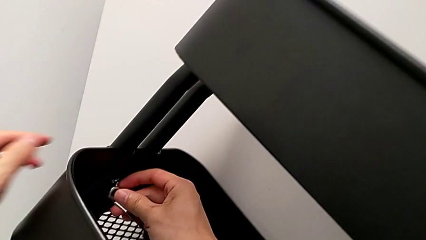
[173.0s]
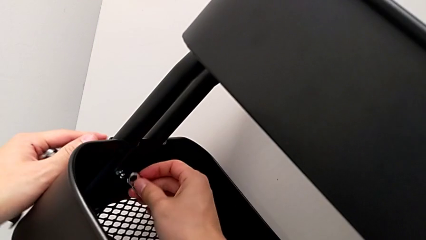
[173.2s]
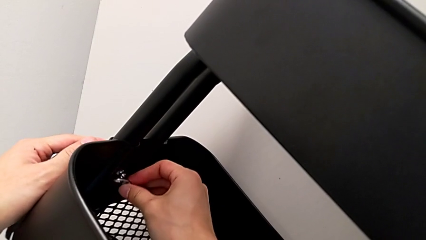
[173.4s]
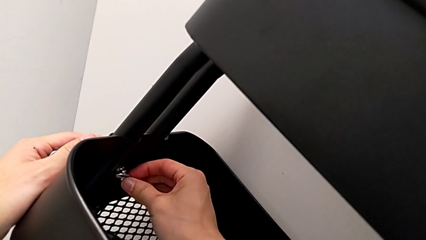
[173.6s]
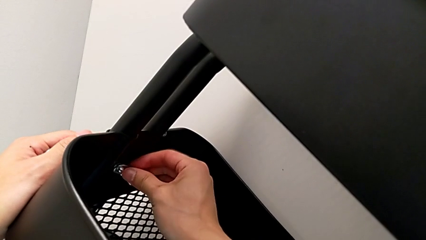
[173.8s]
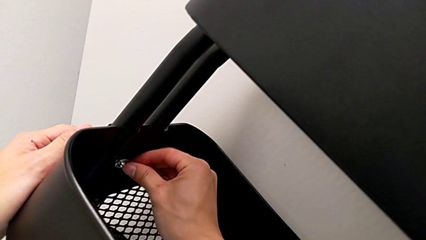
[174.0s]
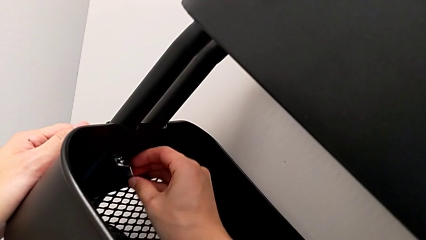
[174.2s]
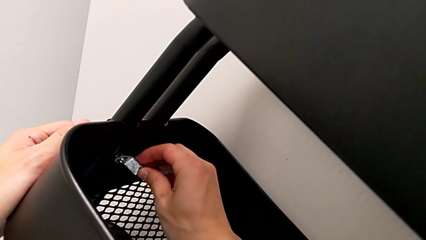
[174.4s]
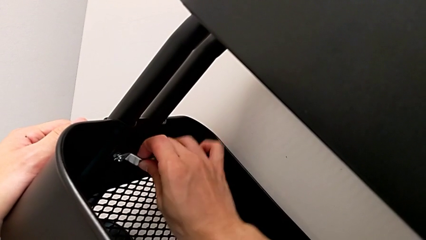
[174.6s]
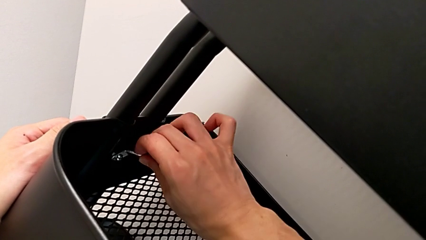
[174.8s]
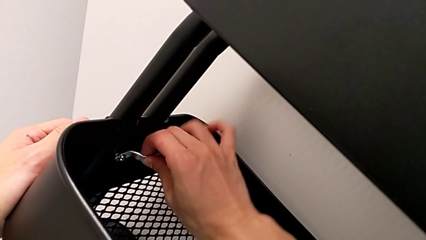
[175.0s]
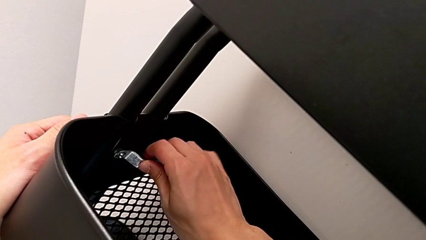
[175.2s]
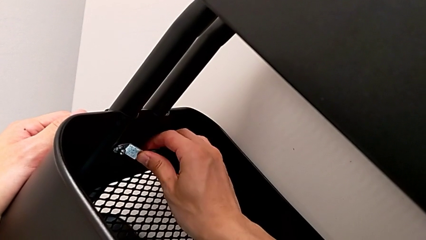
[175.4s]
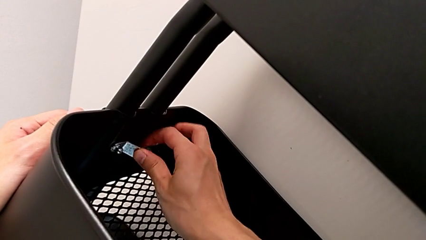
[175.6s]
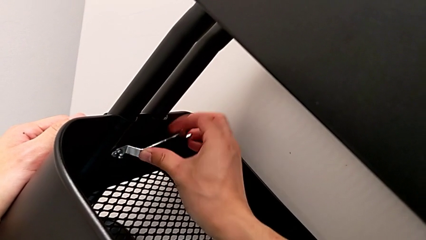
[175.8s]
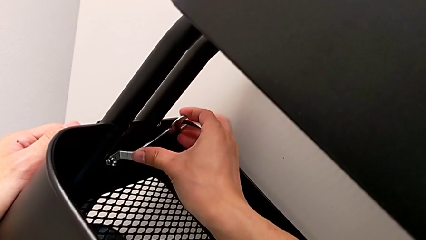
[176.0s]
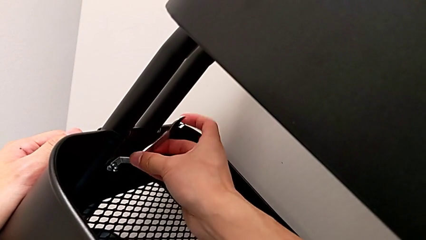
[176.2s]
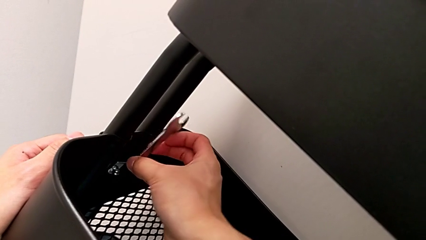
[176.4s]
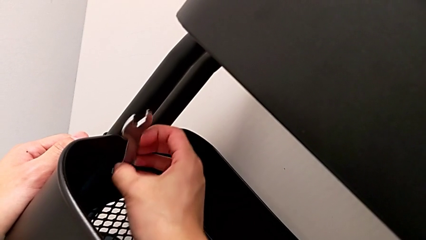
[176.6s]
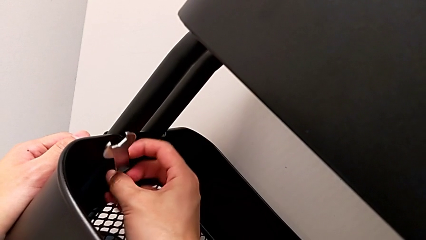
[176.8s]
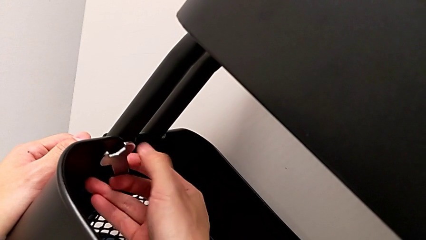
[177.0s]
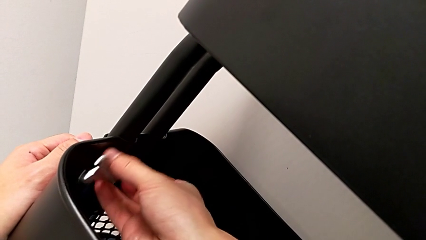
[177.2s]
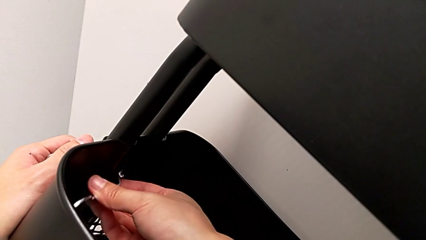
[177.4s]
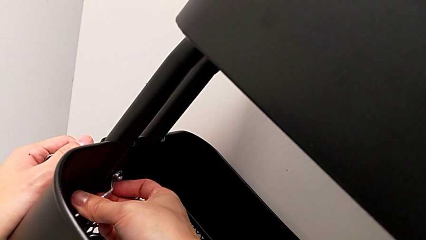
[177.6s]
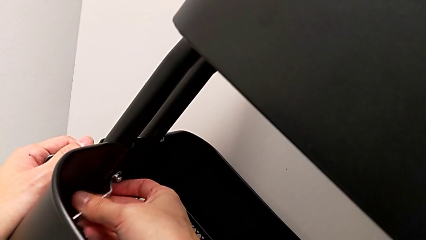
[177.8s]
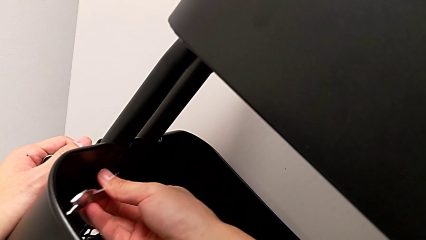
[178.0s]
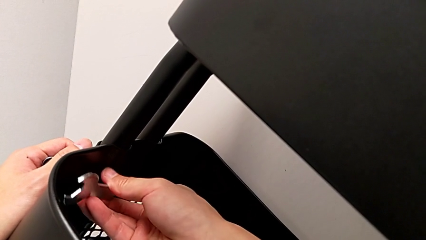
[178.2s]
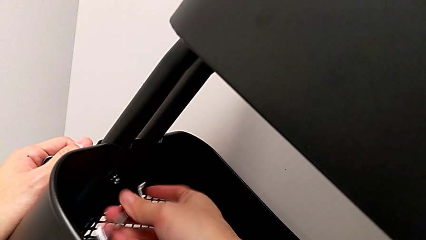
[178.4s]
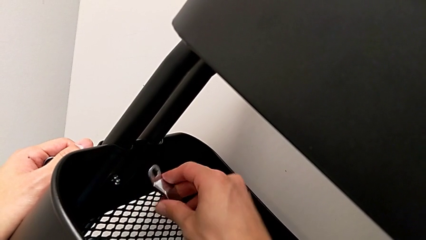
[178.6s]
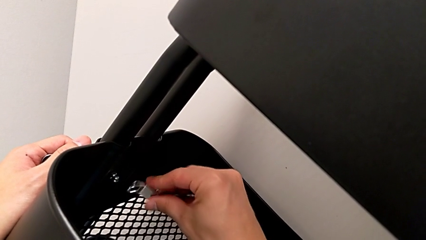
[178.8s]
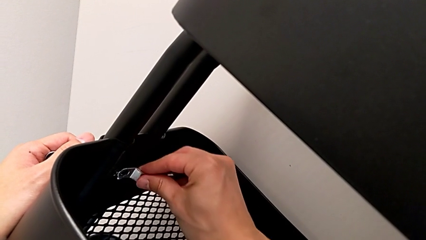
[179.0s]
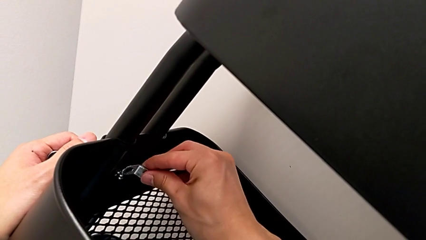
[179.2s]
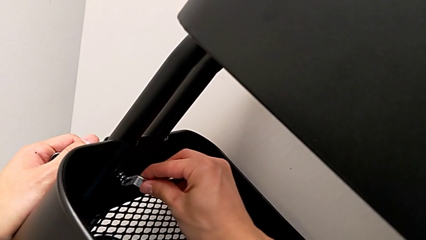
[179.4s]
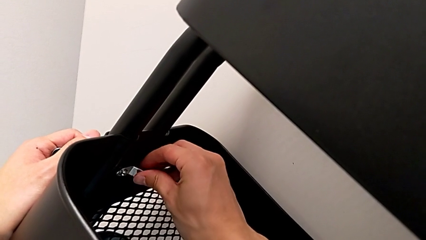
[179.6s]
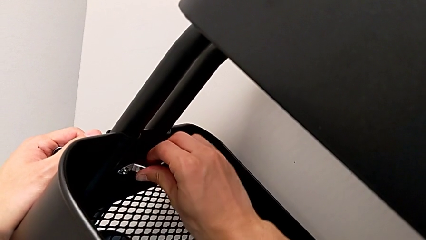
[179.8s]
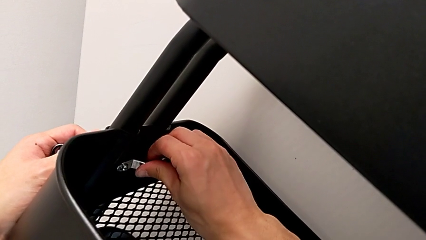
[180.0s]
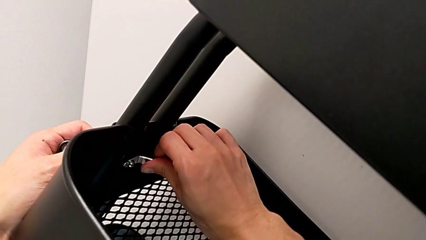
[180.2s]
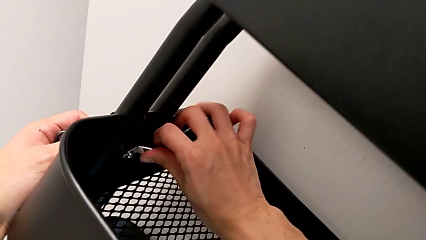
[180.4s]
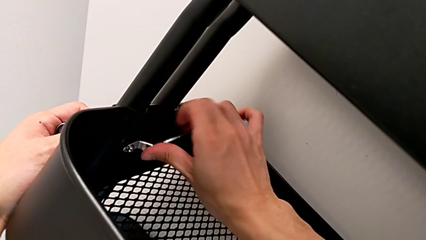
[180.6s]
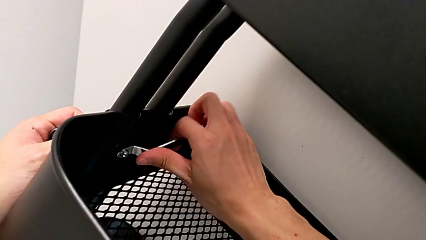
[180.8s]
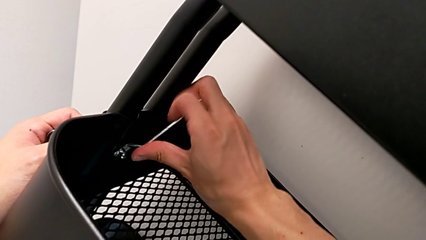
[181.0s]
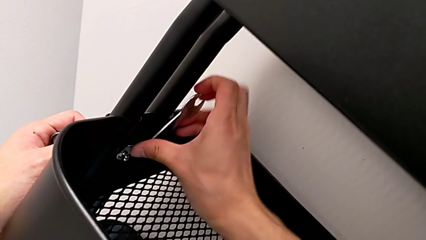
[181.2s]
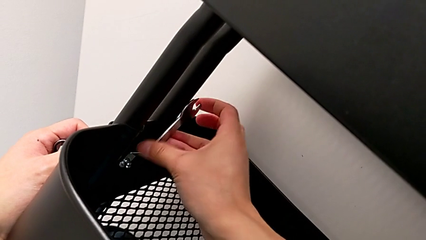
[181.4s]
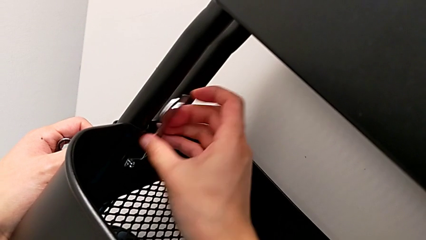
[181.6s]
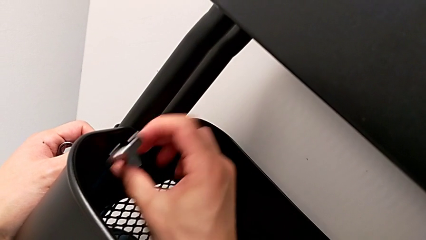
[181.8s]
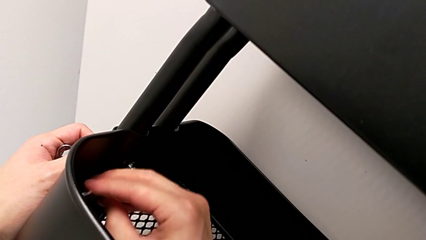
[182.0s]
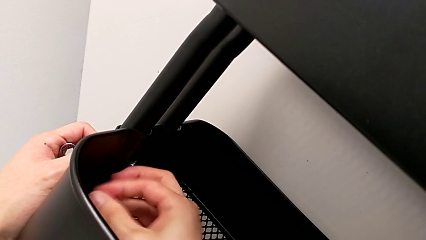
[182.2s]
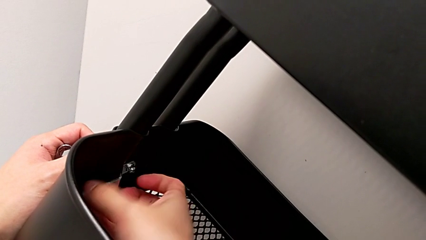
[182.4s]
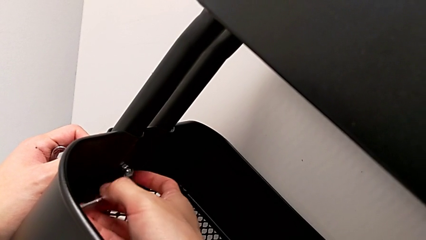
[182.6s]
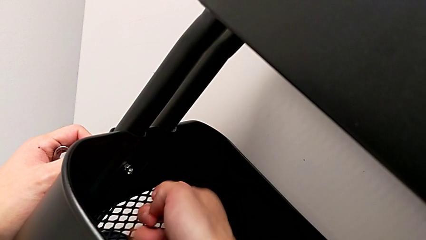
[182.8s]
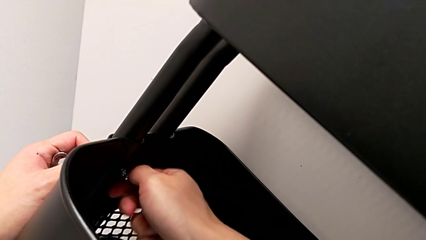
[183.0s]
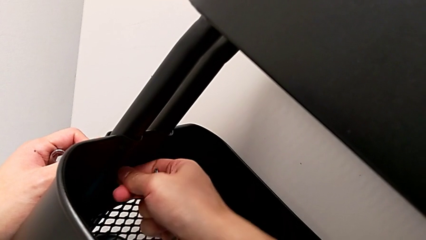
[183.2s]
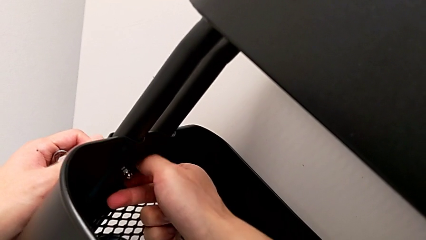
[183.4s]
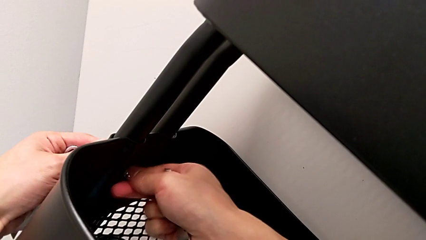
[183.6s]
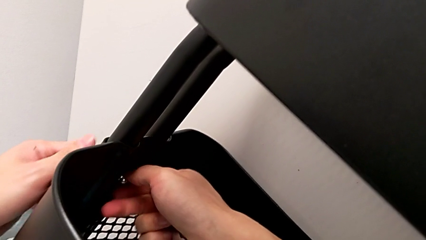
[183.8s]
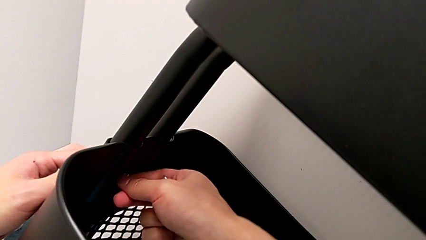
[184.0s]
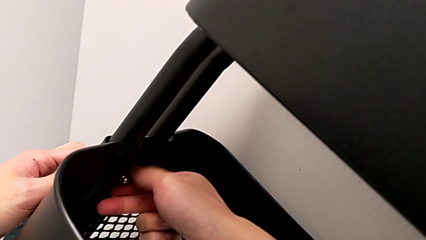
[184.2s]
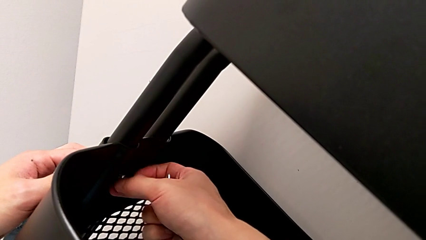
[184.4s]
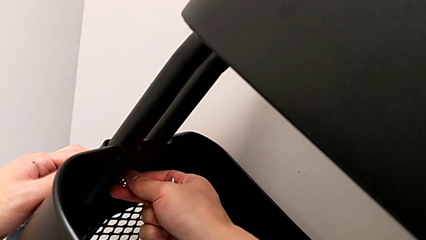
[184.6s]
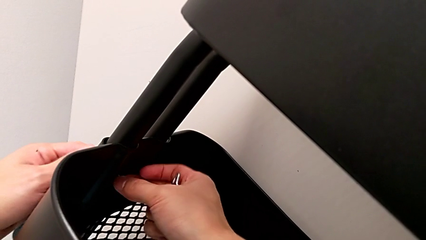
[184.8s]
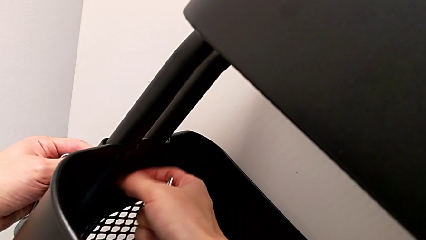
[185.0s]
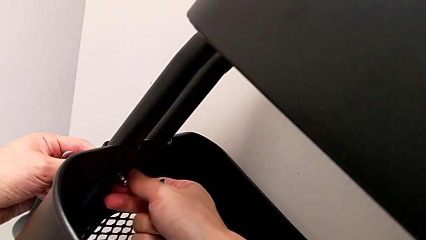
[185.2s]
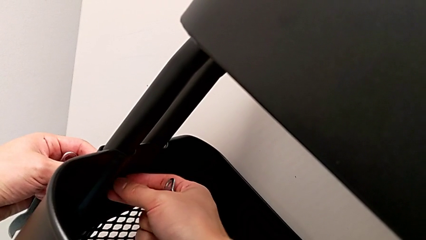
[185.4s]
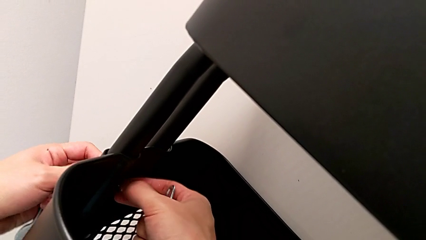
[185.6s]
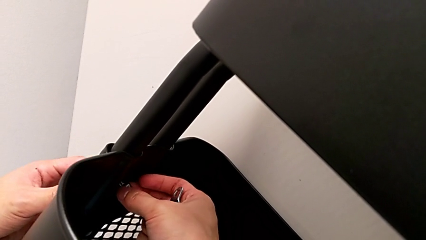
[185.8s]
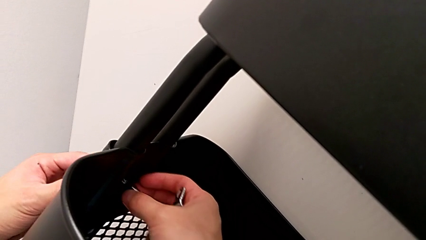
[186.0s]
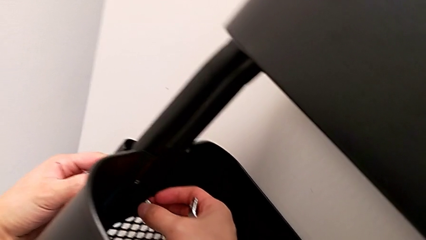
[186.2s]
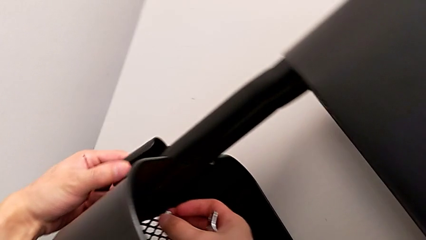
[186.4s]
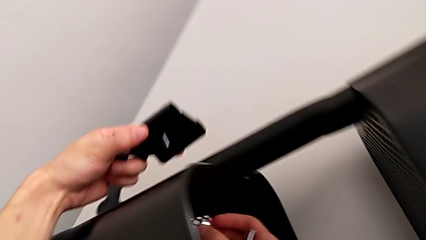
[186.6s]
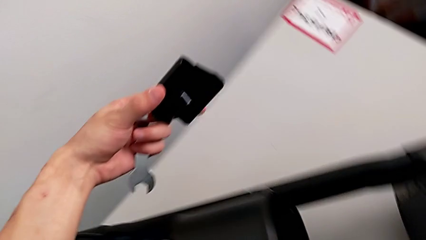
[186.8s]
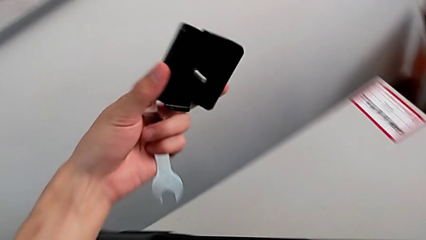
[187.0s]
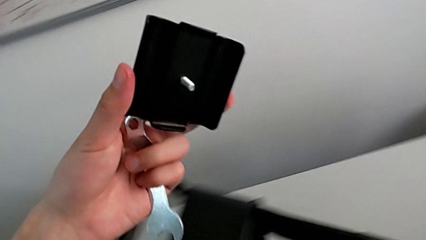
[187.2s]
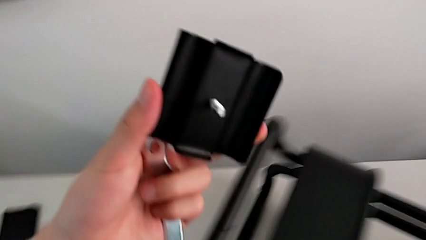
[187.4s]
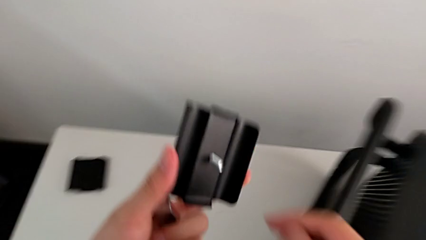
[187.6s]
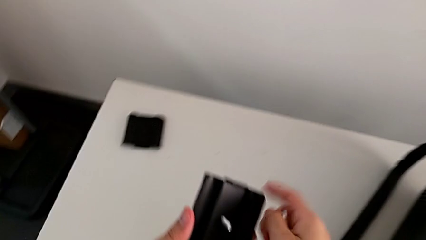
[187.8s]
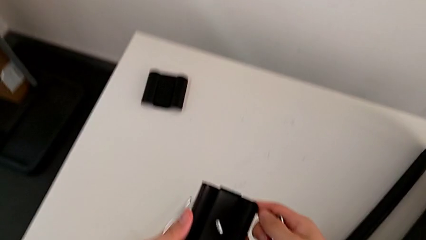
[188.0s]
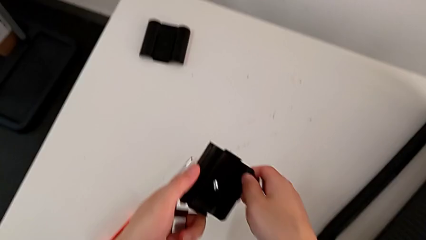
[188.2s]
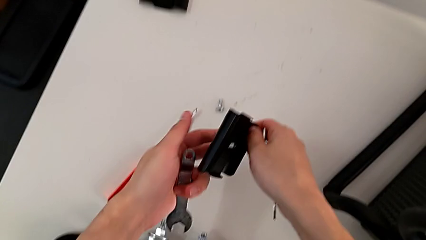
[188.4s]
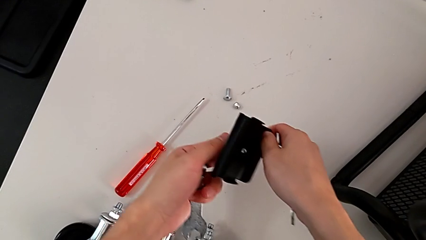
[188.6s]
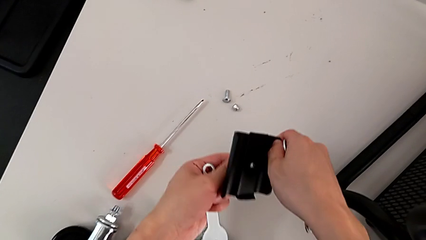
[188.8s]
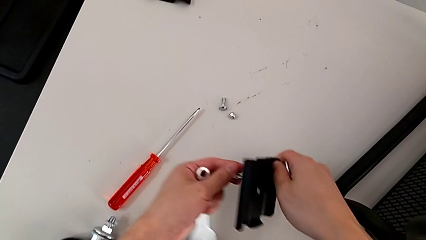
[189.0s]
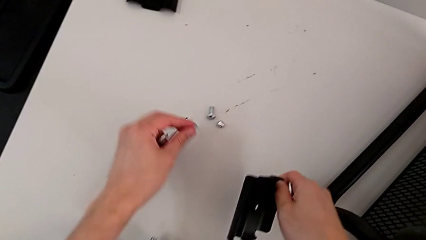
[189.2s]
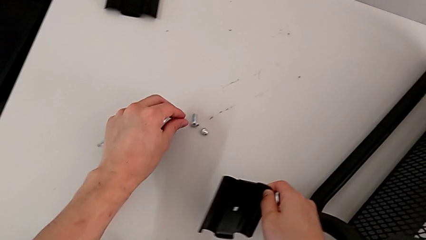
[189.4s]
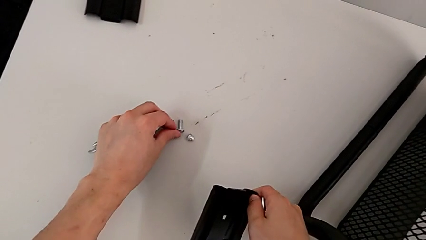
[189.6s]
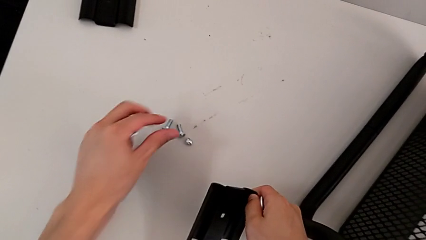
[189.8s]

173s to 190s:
The camera wearer is disassembling the brackets of the middle grid tray. They unscrew the second hexagon cap nut twice.
